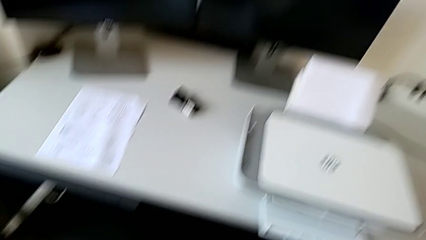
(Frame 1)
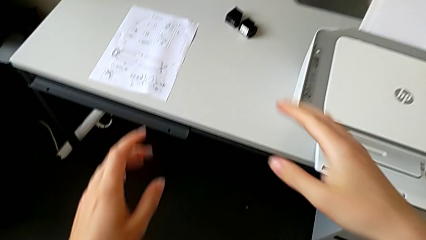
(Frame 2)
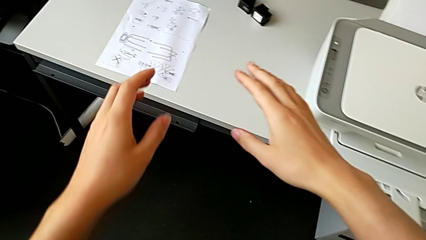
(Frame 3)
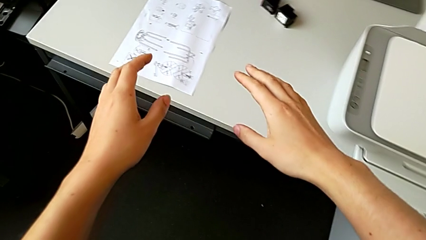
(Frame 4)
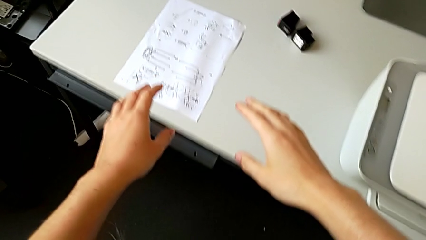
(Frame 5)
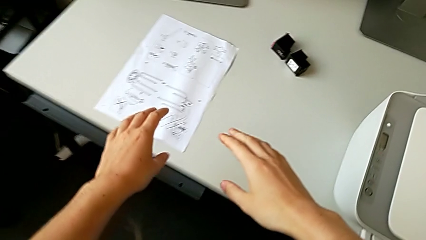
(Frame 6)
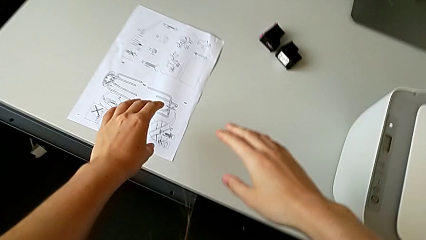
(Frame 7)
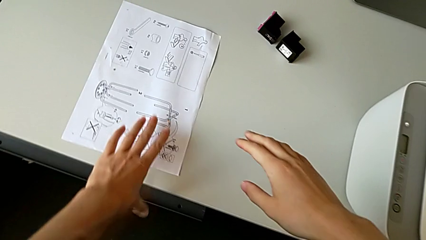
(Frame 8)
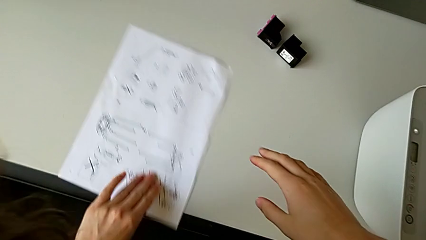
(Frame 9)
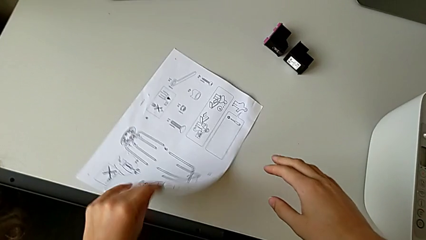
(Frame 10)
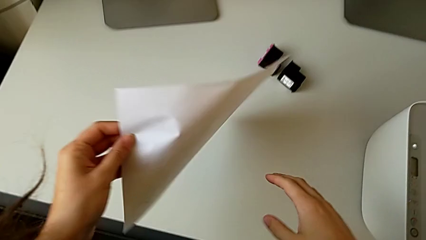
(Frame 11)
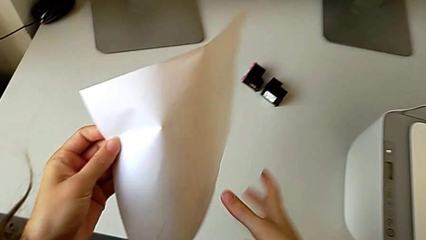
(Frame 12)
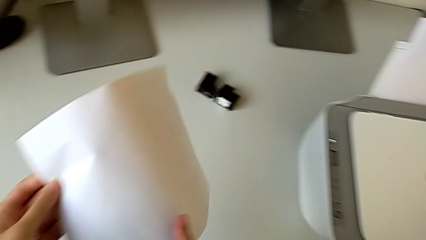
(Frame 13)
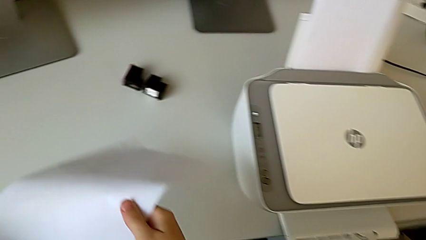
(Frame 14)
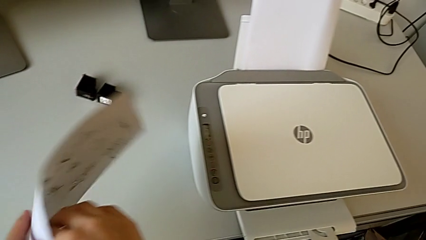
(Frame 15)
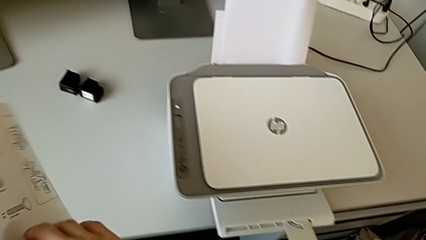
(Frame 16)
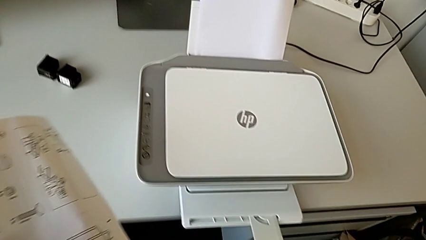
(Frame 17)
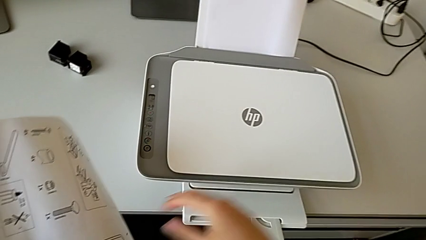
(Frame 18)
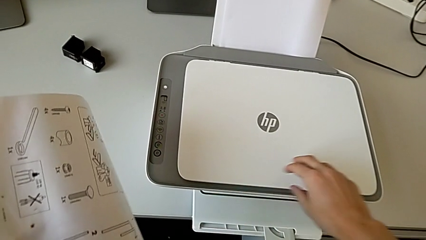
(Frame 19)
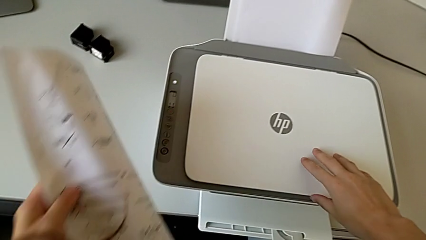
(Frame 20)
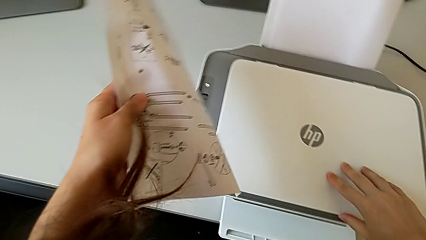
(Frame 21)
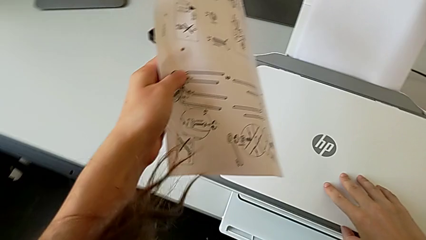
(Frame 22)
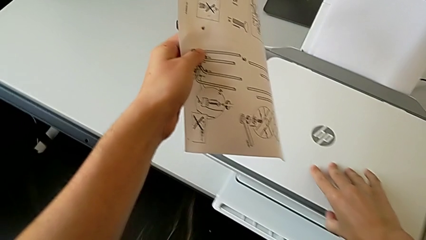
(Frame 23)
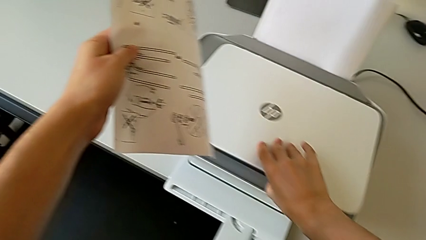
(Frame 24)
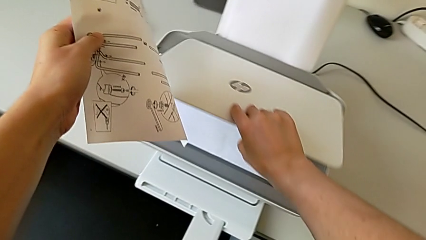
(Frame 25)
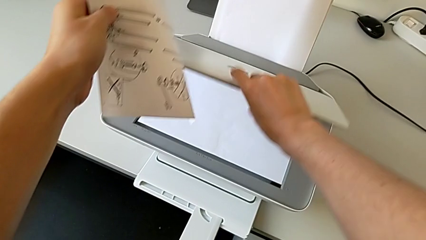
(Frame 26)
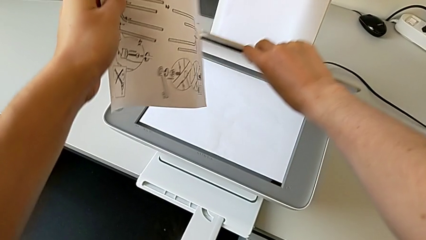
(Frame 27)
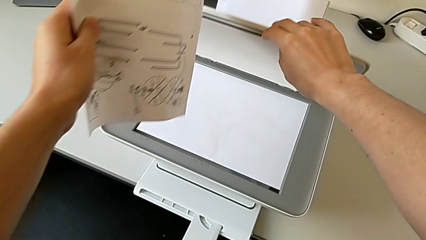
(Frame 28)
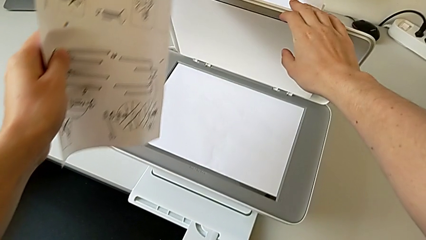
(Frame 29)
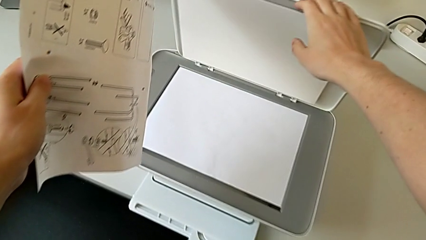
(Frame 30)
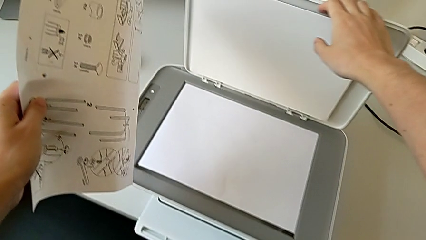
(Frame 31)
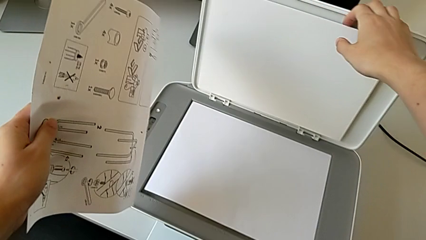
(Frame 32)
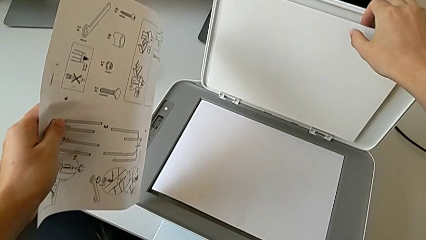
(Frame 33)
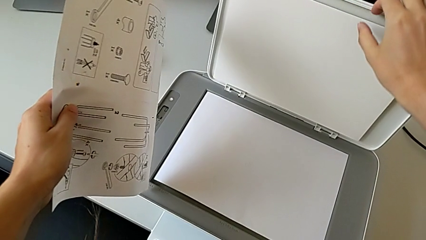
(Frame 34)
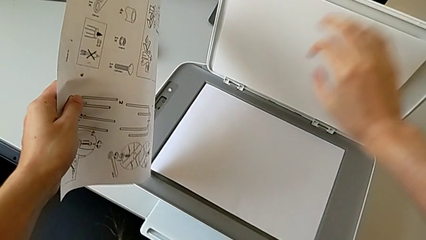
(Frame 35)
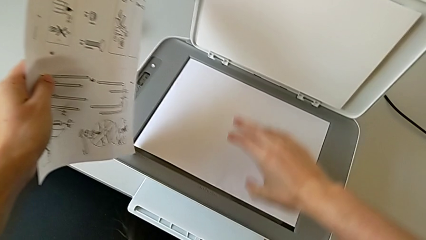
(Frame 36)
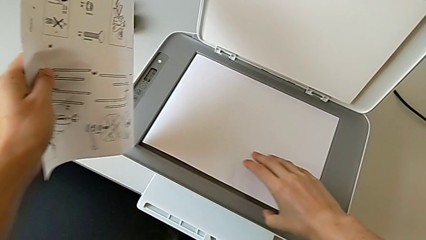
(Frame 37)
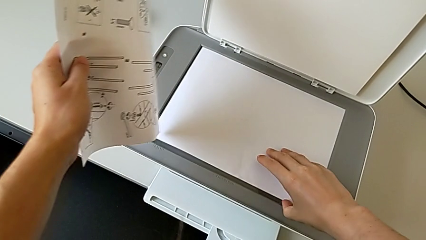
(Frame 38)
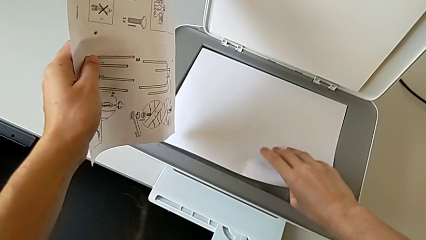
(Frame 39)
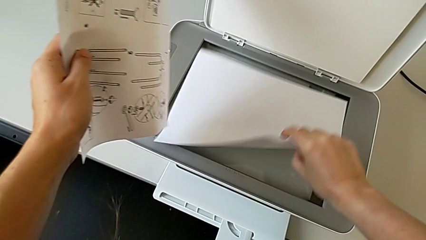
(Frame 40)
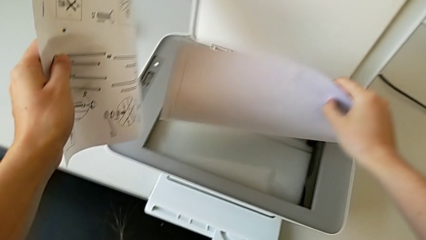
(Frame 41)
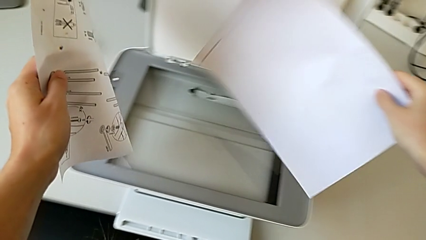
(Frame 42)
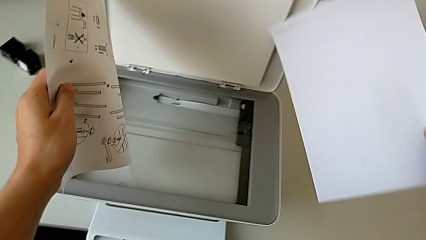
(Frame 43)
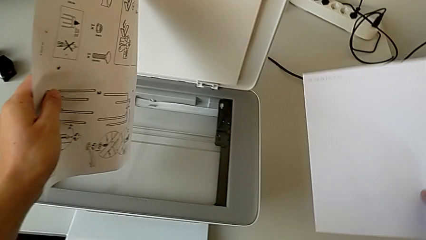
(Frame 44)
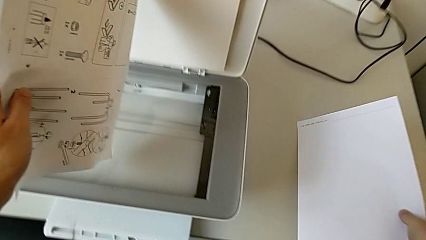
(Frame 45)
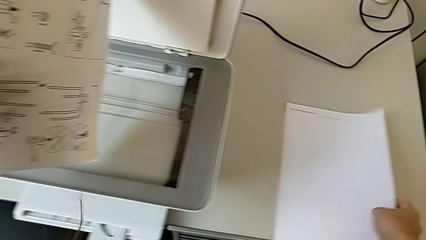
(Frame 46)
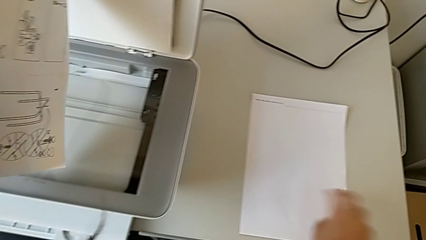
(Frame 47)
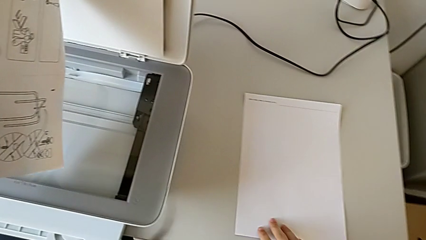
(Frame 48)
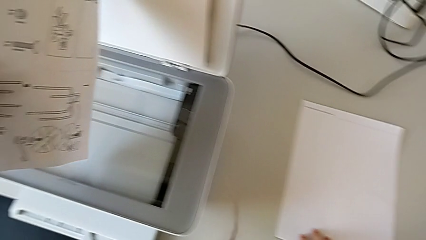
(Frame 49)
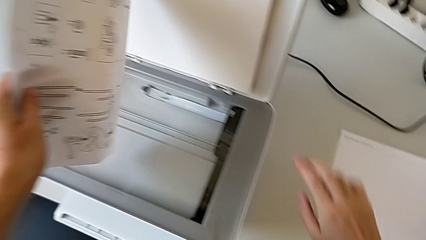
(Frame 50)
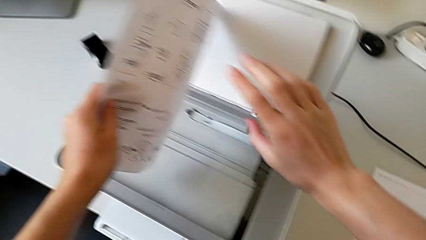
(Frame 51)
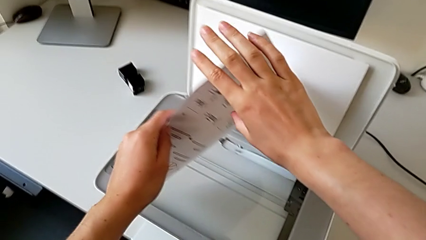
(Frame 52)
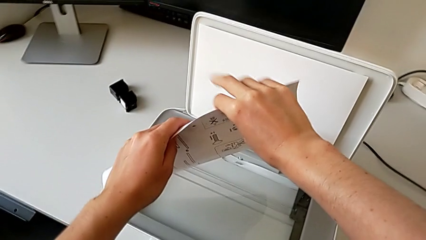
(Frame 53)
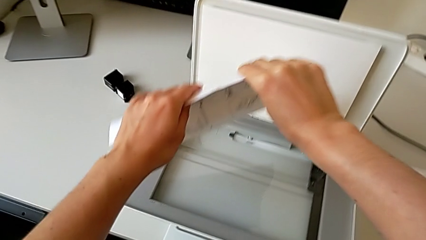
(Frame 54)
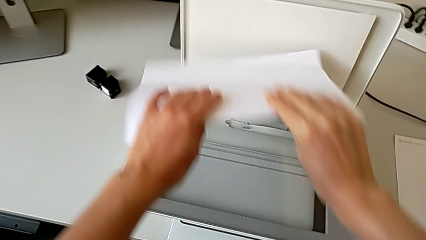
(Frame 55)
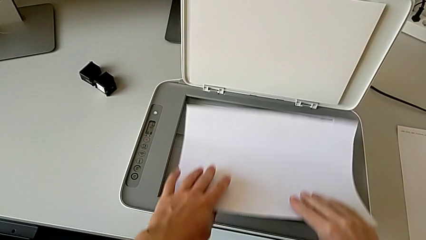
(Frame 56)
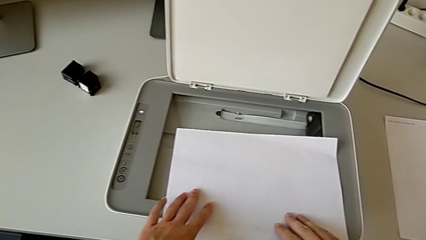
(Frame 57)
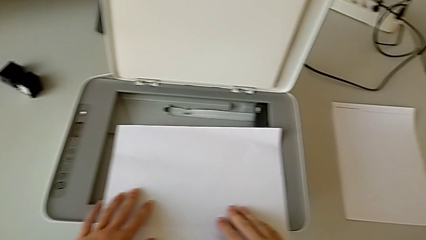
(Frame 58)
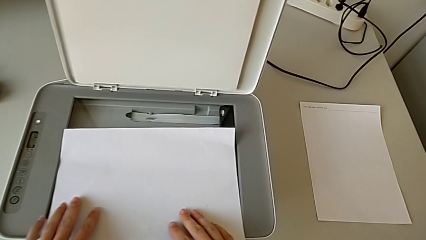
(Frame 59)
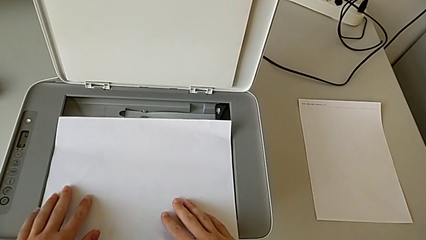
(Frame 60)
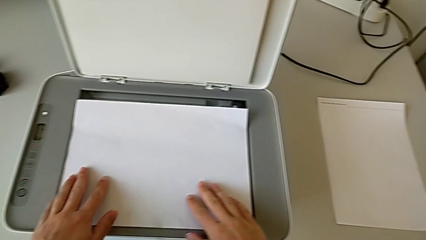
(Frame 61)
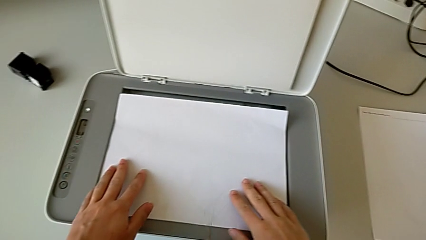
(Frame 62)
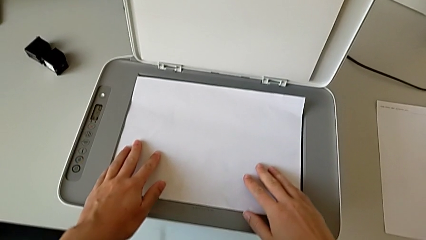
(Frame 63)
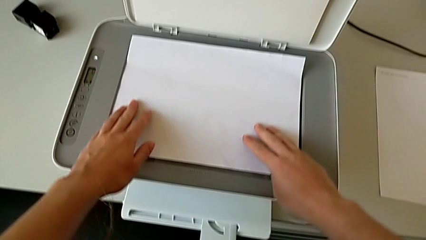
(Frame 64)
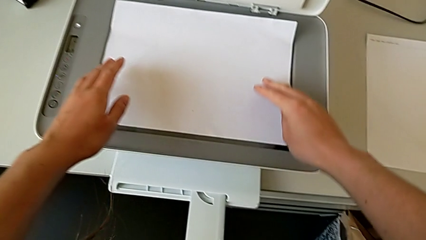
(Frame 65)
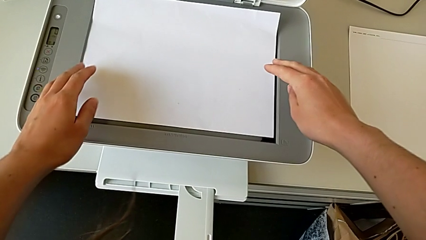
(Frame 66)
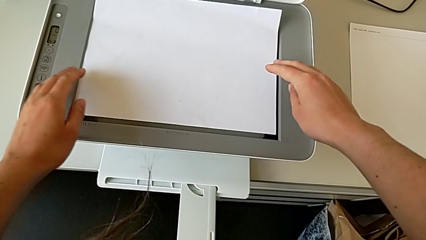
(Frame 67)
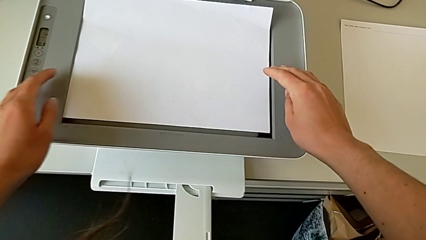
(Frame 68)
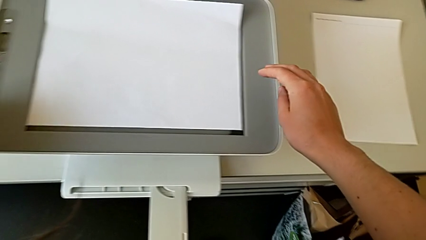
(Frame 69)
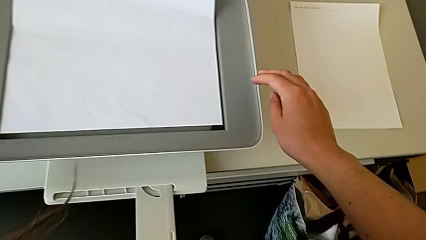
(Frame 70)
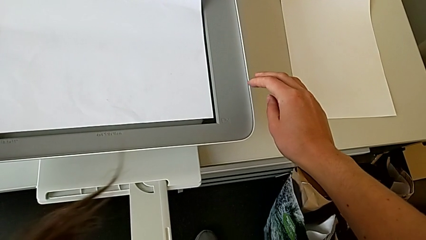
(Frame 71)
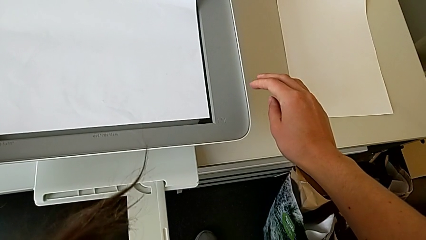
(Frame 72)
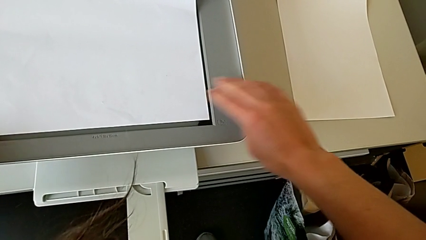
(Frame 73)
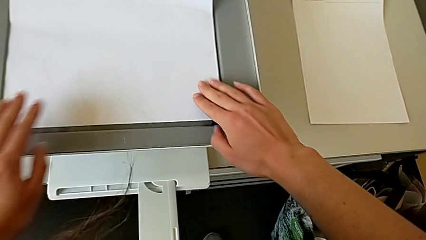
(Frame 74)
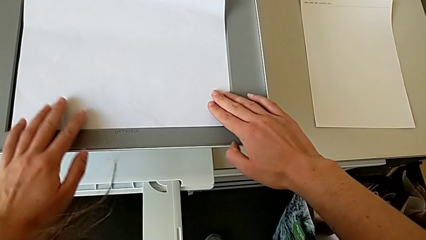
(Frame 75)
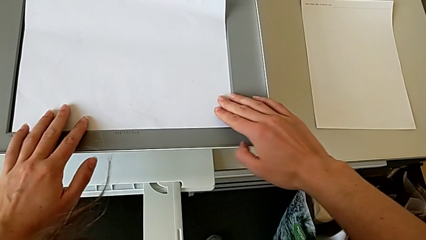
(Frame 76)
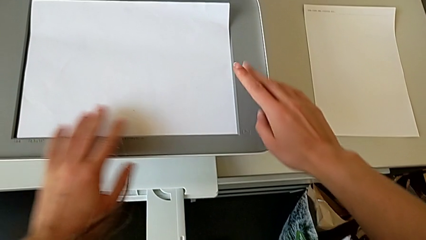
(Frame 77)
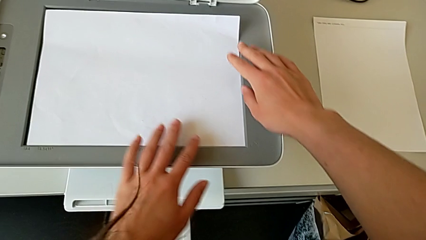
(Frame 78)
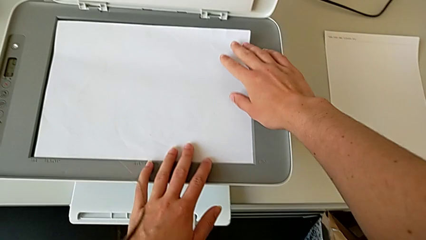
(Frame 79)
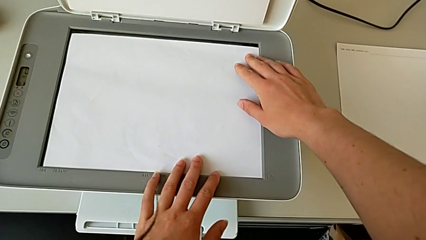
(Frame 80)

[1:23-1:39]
The camera wearer is inserting the paper. They grab the paper stack, flip it, open the copy gate, grab the old paper tray, place the old paper stack, place the new paper stack, touch the printer and touch the paper stack.
